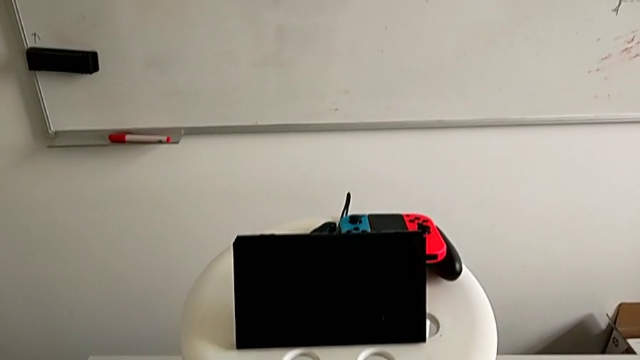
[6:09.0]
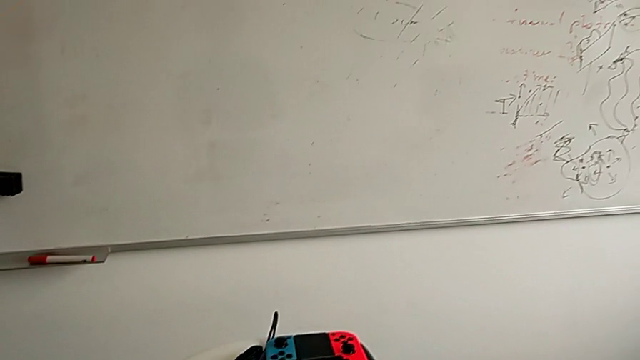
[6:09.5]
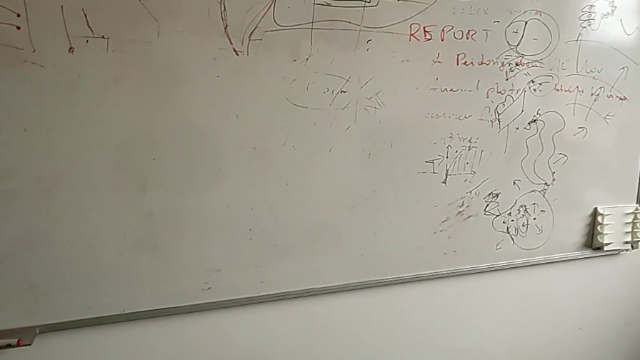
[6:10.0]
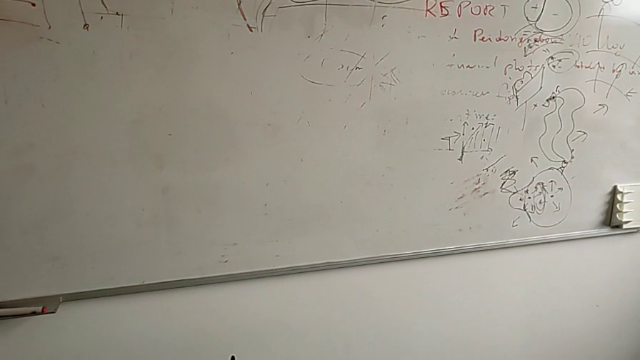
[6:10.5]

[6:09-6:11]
The camera wearer turns off the Nintendo Switch. They grab the Nintendo Switch and rotate it.
